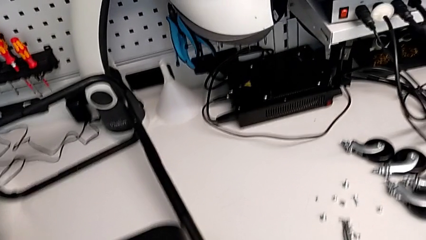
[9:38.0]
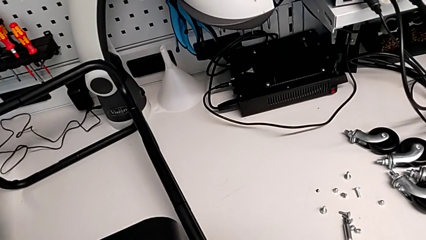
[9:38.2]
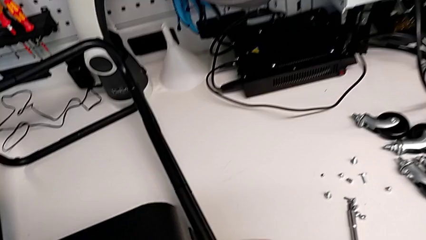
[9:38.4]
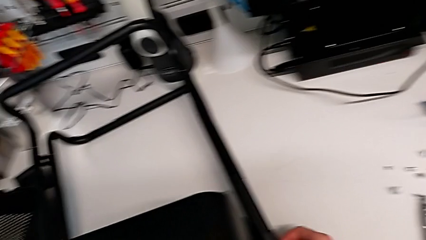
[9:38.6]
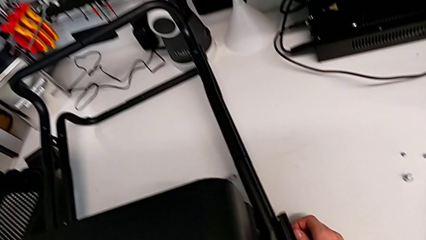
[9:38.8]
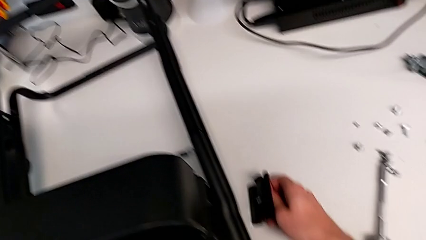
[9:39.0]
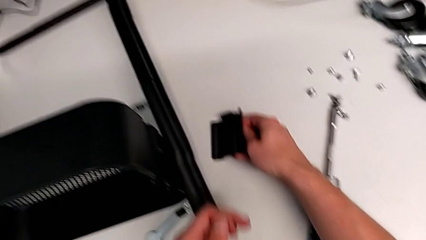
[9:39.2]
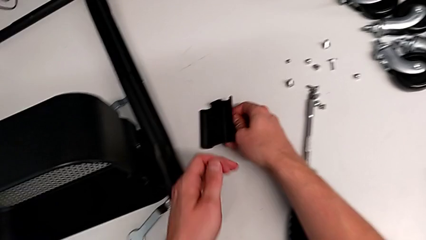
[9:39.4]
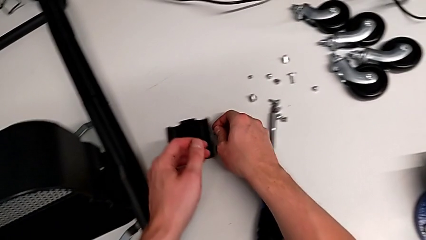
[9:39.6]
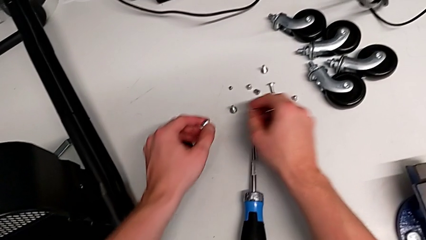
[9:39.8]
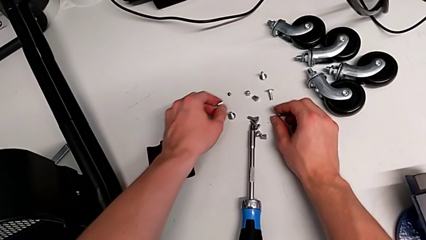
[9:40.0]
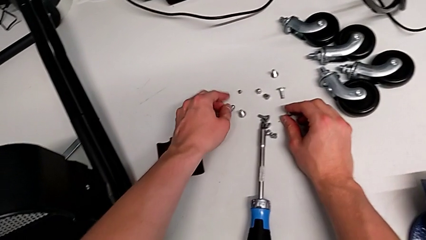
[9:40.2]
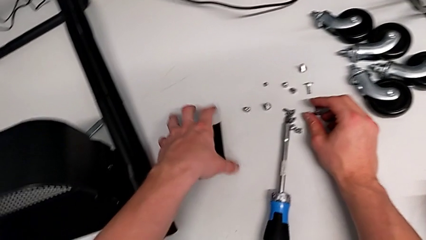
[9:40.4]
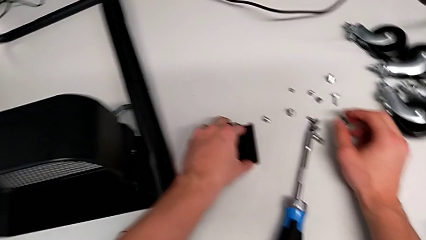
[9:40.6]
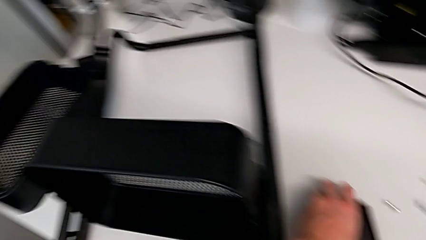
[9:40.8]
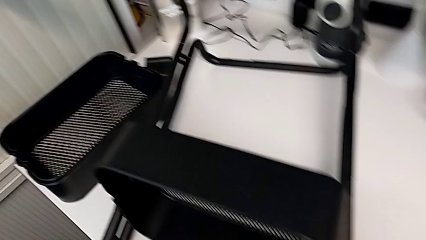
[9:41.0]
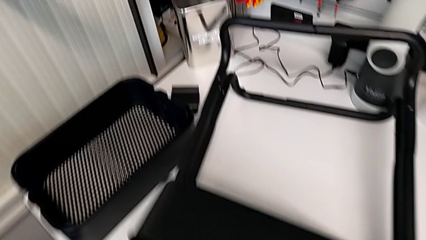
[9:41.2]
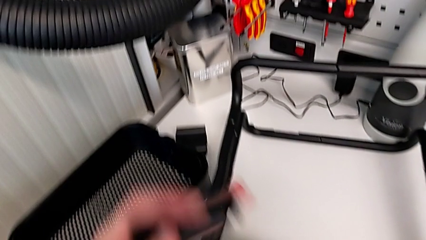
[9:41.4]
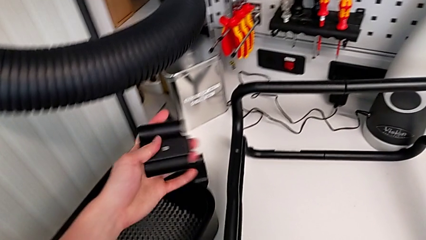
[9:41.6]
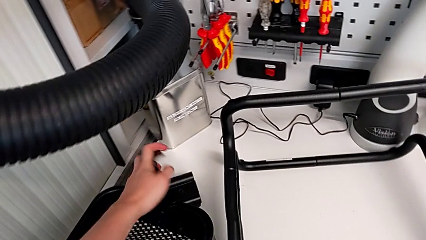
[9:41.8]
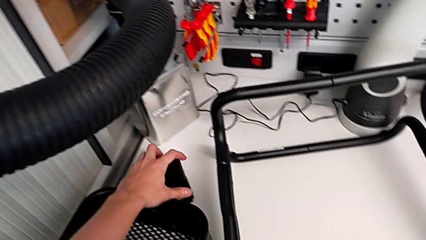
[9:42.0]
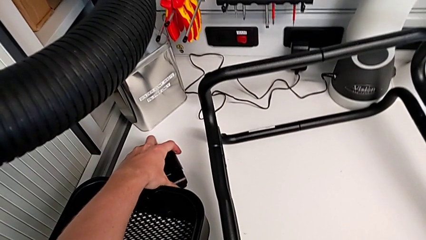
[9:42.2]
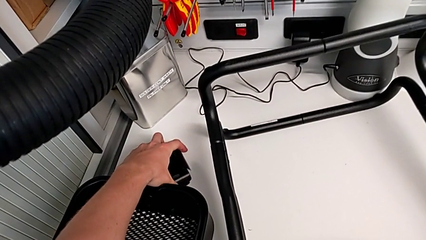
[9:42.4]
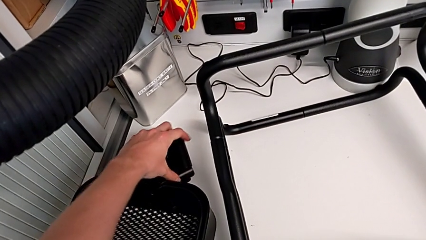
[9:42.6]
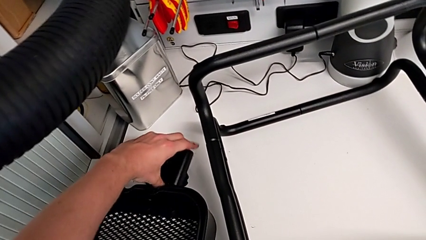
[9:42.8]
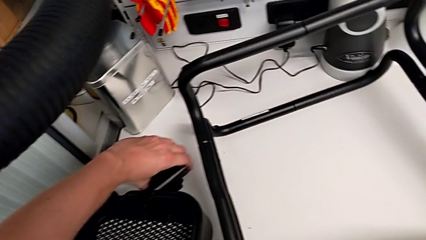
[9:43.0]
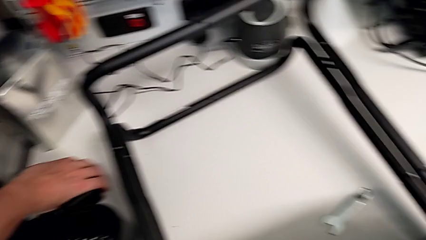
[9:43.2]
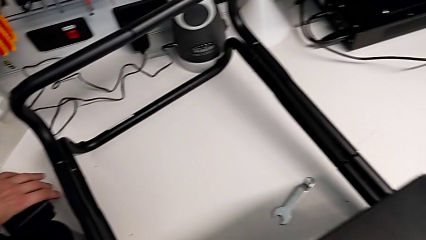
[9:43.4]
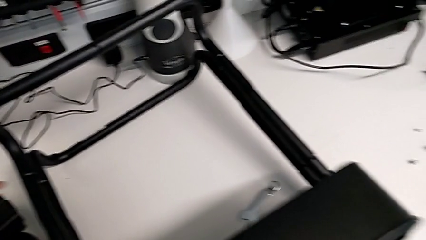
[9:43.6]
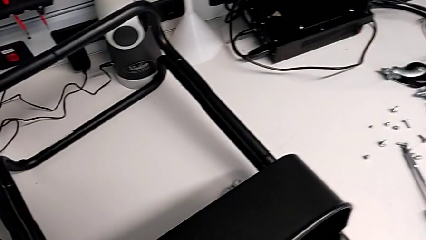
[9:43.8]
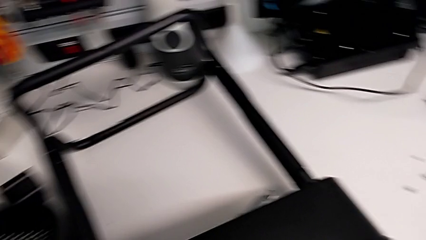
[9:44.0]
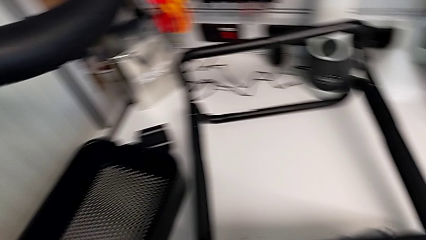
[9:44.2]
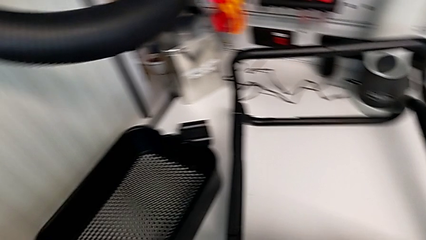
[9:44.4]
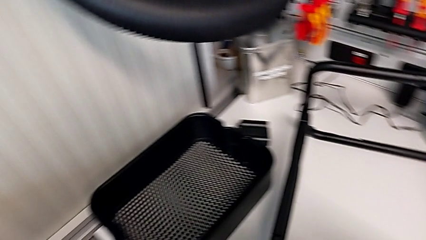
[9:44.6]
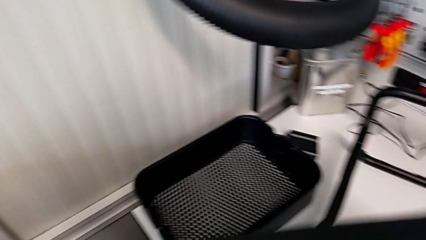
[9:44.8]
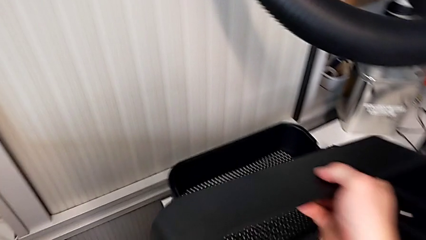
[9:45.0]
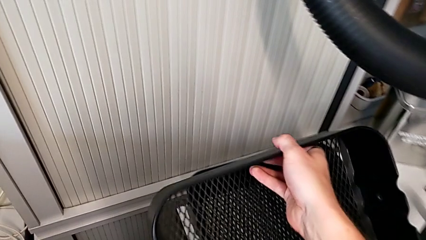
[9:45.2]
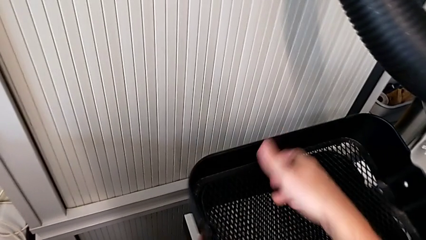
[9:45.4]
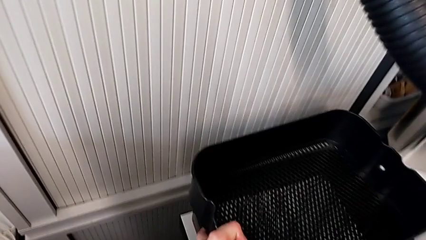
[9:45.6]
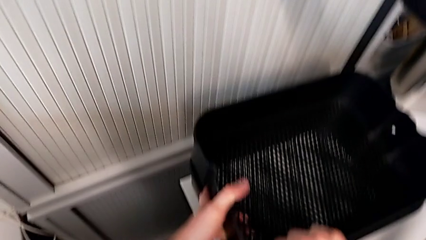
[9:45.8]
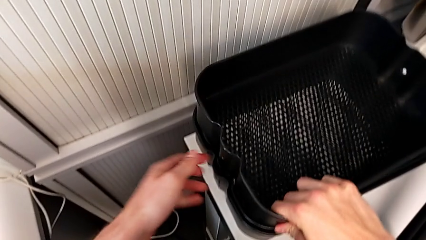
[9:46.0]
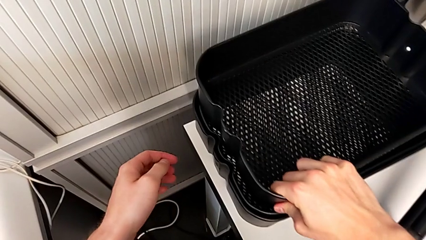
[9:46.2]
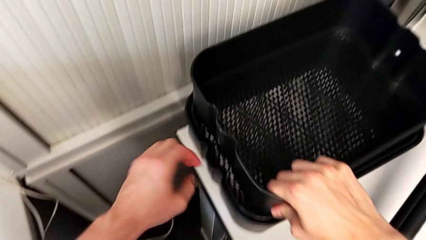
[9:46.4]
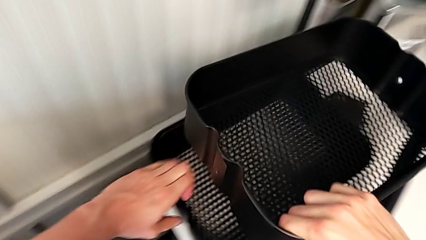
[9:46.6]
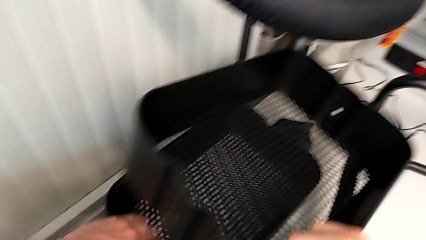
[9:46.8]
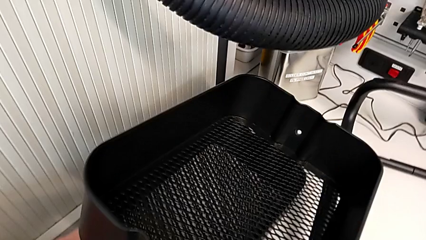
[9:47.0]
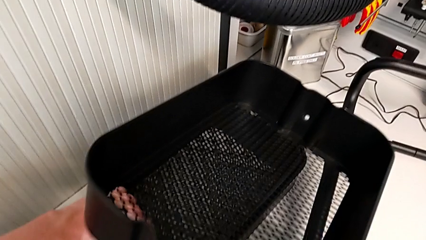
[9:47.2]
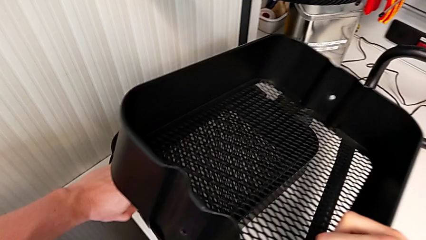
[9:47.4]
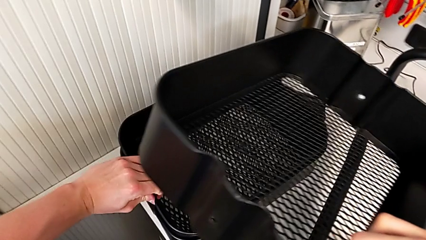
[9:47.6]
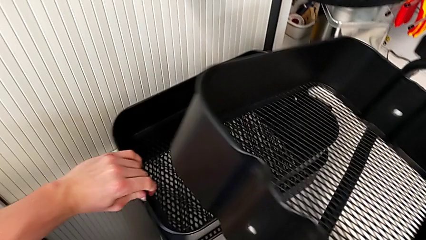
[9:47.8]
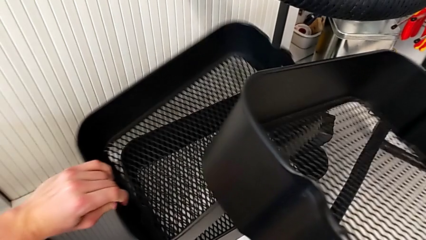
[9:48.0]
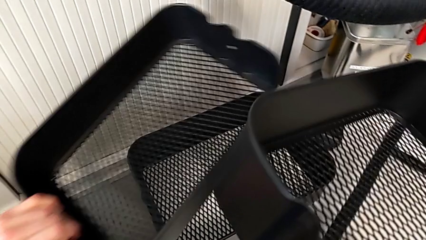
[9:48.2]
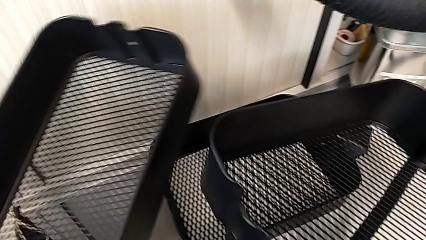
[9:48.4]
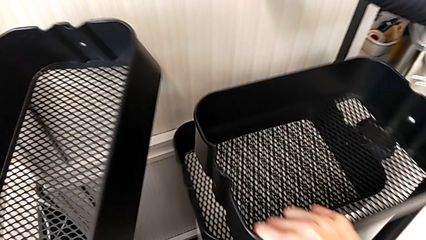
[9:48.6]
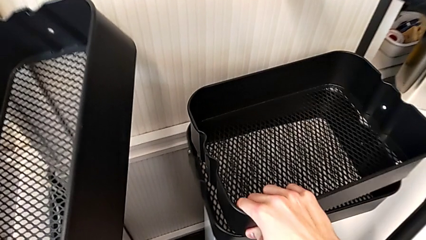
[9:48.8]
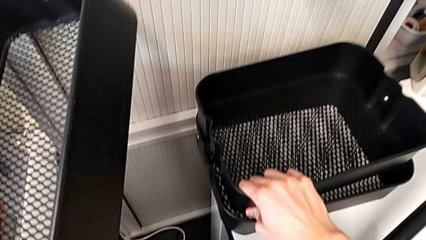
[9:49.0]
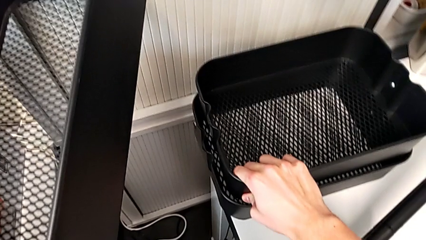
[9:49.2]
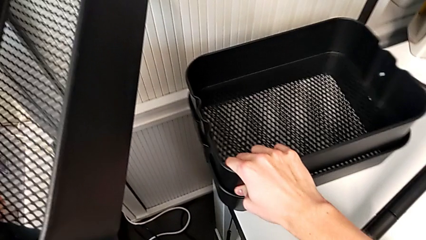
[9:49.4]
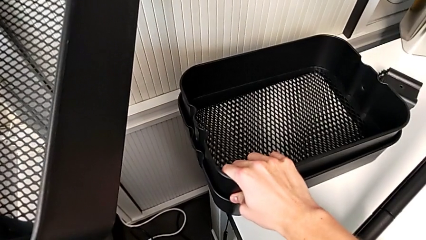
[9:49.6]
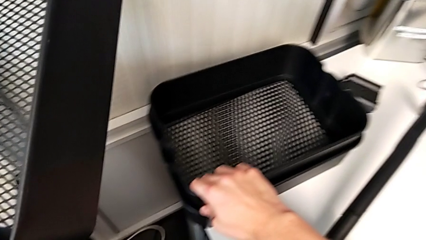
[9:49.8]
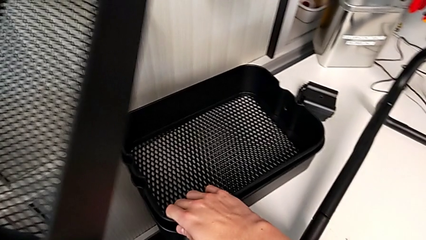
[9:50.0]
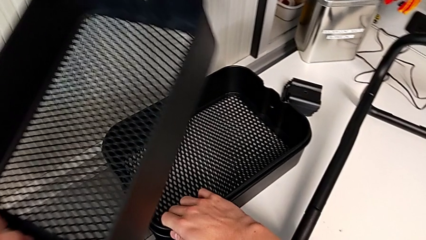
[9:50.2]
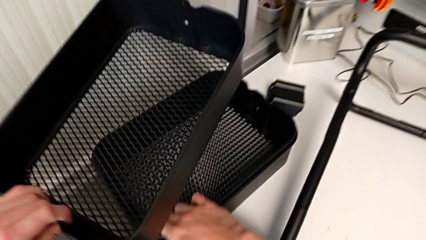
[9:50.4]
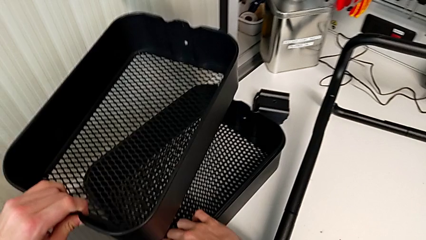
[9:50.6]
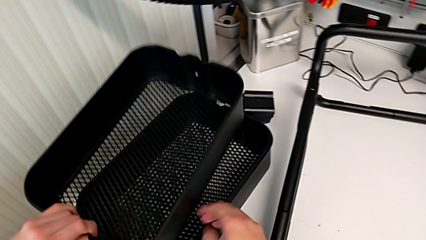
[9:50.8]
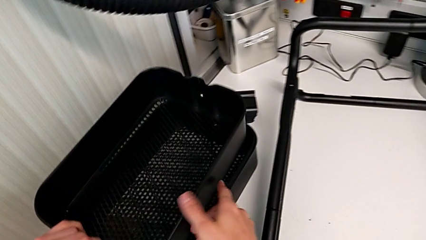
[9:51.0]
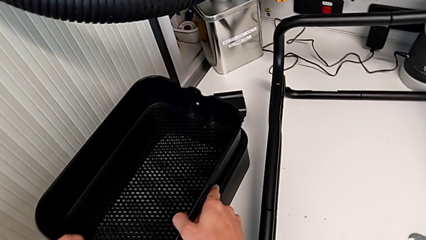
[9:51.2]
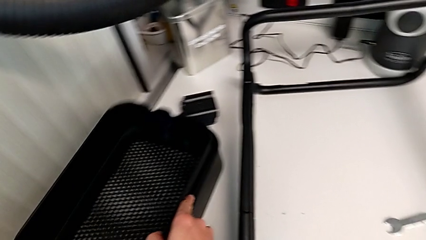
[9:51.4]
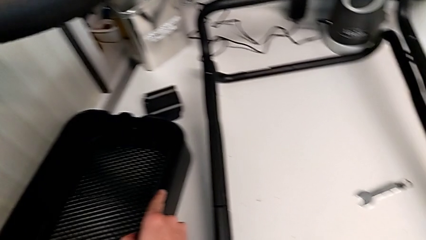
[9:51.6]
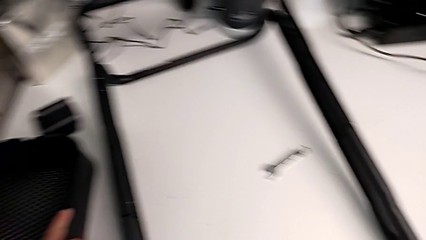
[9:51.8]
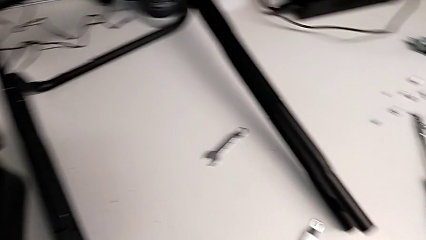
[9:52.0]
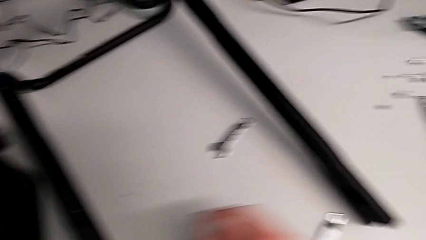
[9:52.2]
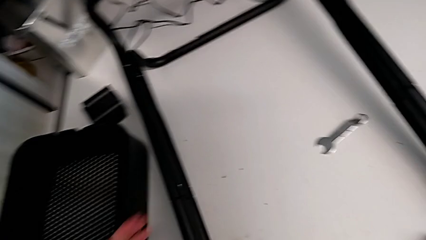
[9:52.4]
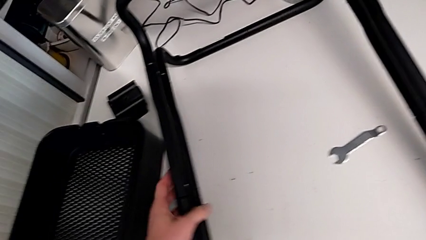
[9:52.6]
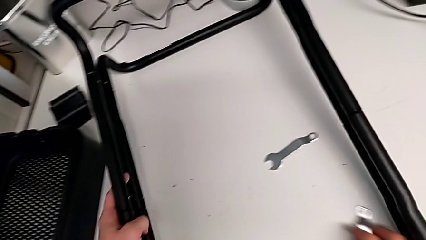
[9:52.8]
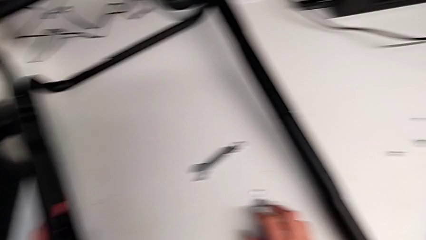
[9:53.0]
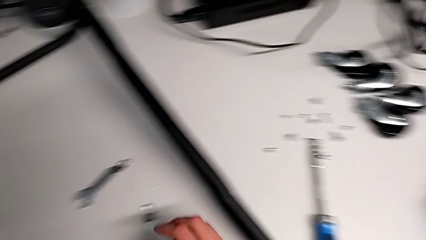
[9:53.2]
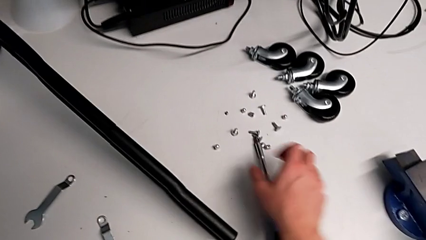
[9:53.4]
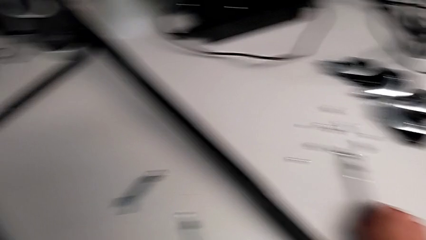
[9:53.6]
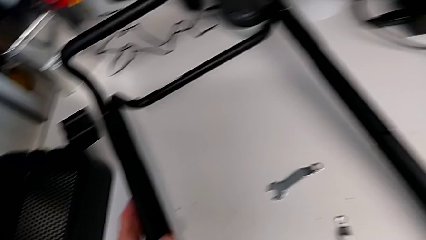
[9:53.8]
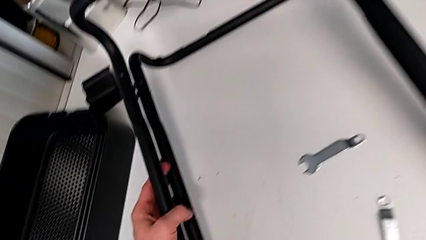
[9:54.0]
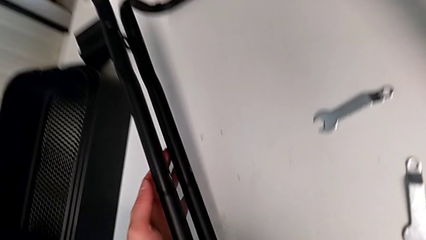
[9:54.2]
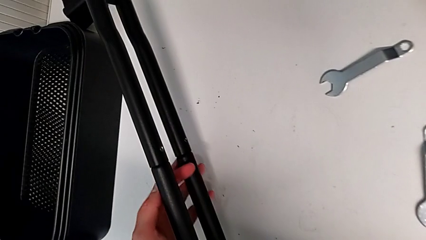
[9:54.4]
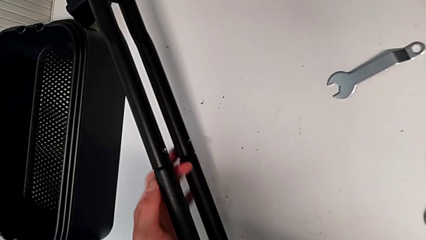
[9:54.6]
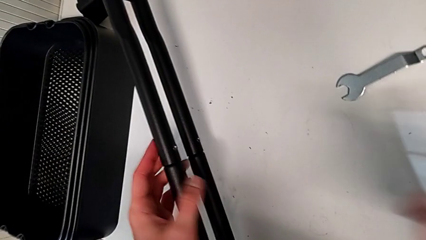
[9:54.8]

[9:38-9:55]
The camera wearer is unscrewing the first screw from the first leg of the furniture. They withdraw the bracket, disassemble the tray and begin to unscrew the screw.
